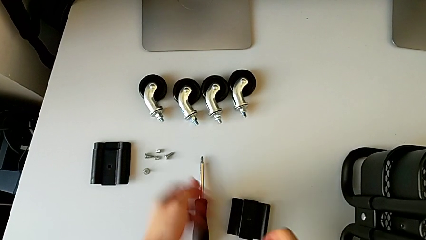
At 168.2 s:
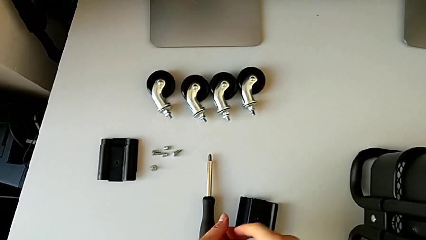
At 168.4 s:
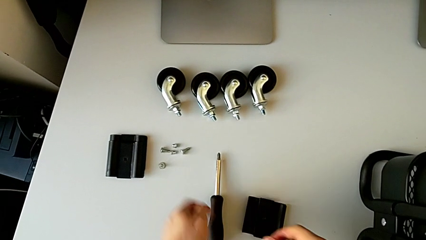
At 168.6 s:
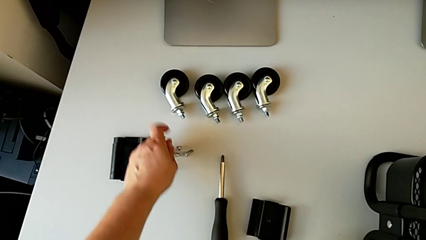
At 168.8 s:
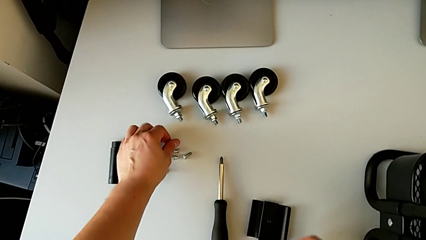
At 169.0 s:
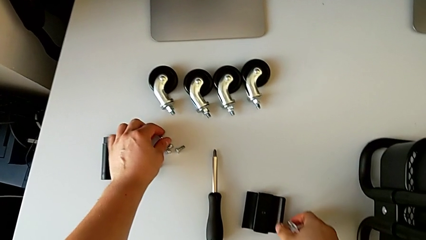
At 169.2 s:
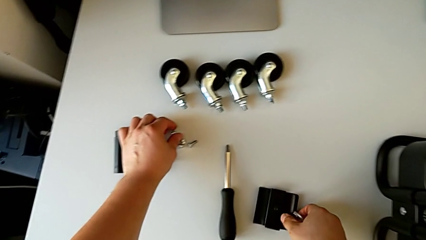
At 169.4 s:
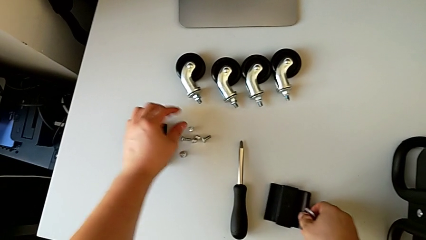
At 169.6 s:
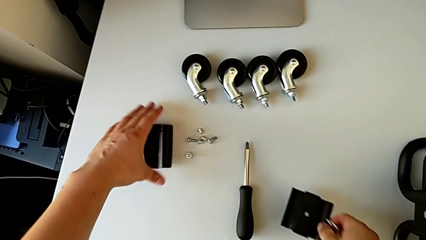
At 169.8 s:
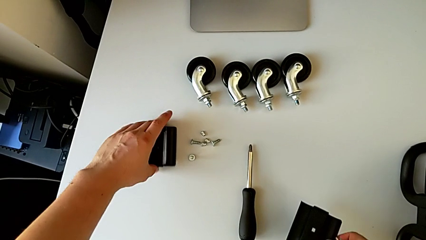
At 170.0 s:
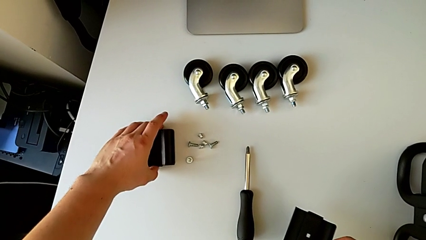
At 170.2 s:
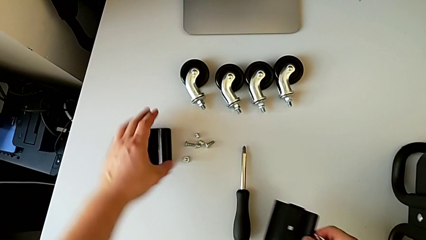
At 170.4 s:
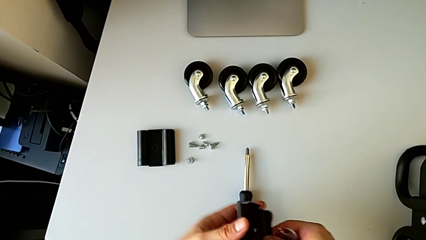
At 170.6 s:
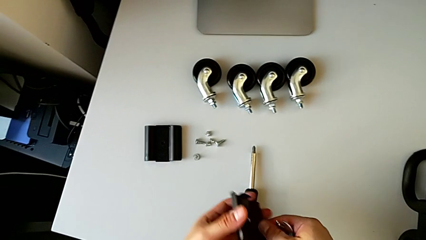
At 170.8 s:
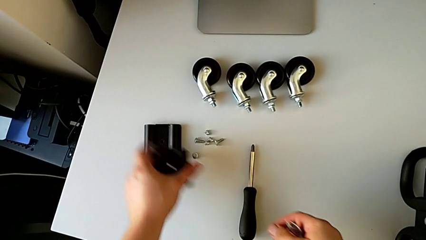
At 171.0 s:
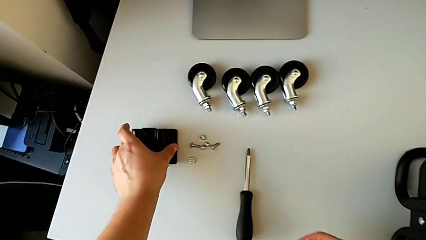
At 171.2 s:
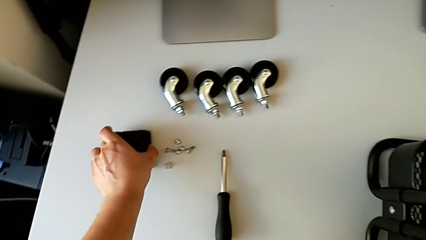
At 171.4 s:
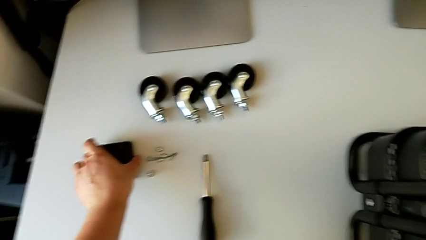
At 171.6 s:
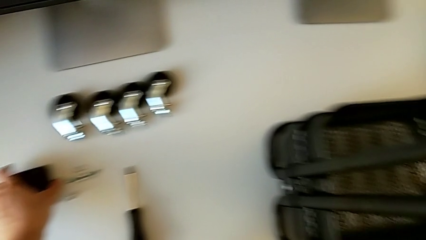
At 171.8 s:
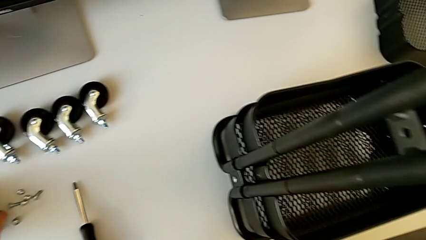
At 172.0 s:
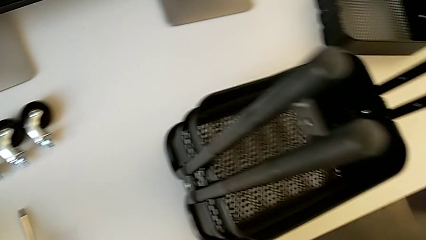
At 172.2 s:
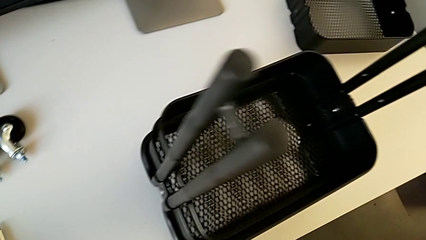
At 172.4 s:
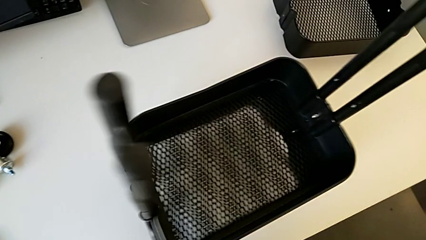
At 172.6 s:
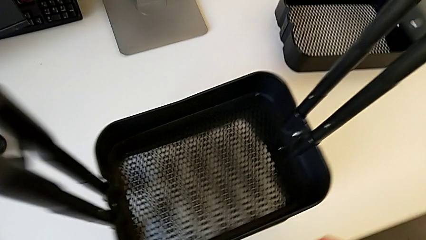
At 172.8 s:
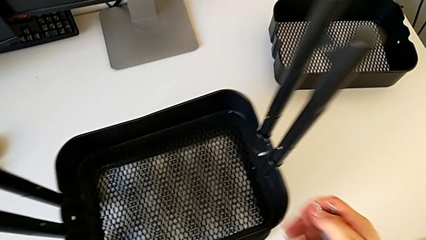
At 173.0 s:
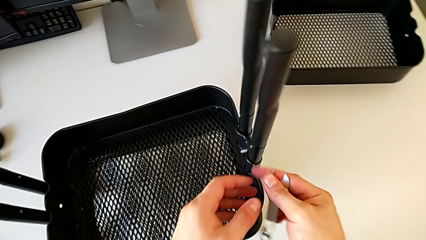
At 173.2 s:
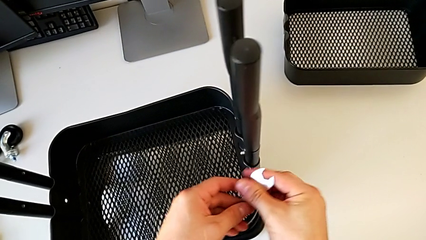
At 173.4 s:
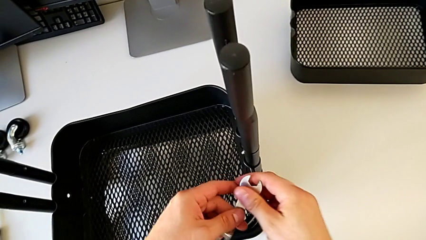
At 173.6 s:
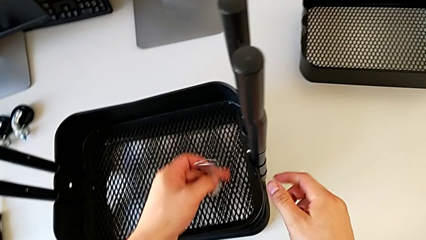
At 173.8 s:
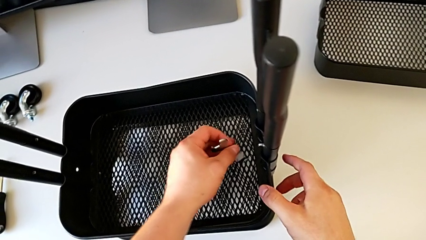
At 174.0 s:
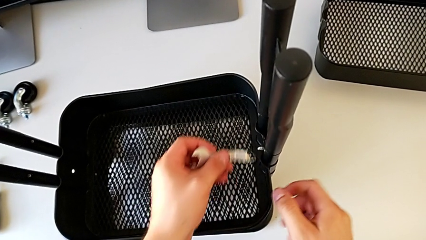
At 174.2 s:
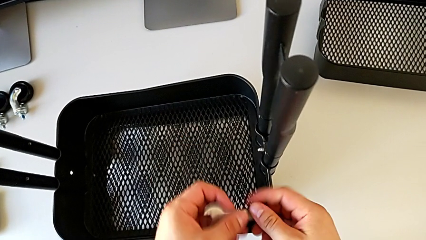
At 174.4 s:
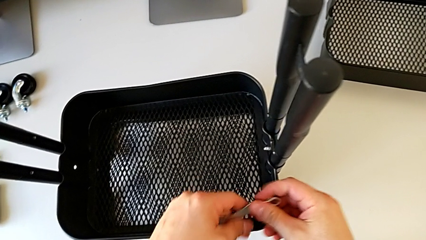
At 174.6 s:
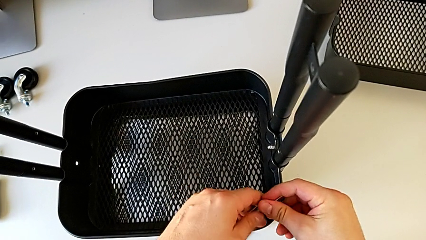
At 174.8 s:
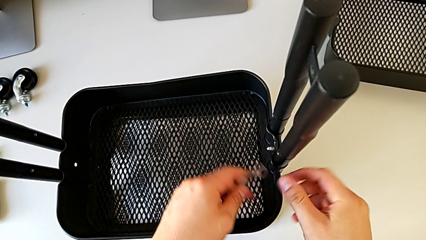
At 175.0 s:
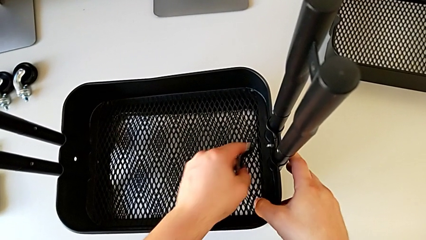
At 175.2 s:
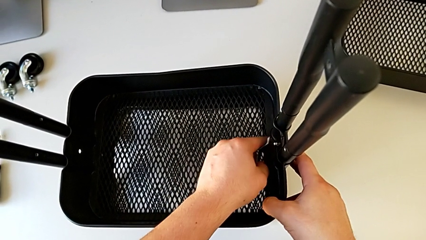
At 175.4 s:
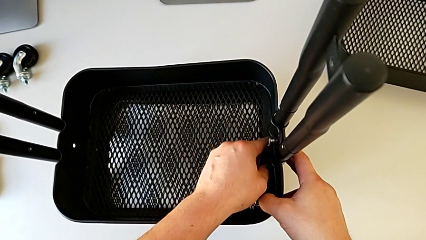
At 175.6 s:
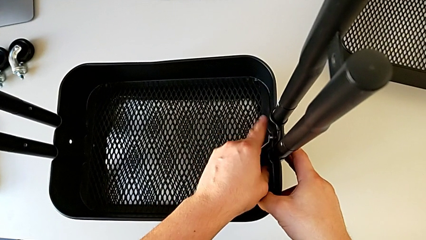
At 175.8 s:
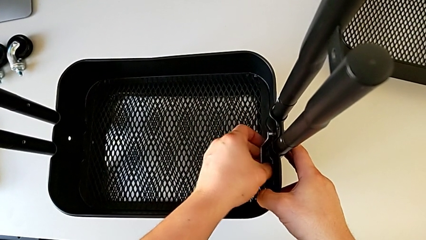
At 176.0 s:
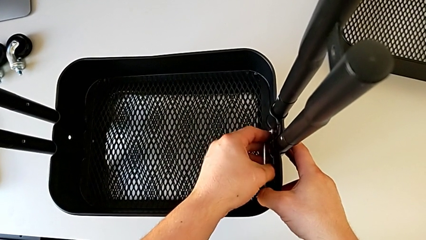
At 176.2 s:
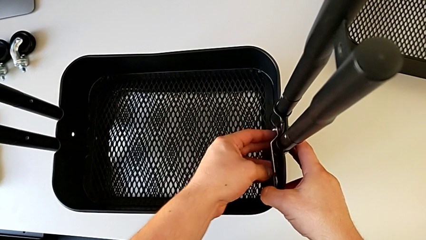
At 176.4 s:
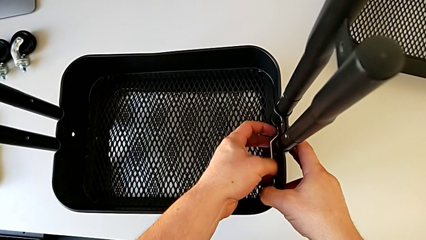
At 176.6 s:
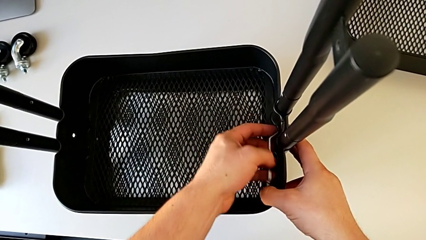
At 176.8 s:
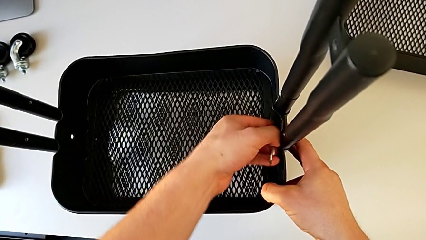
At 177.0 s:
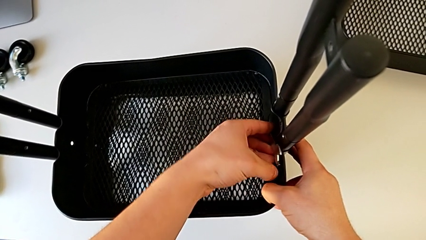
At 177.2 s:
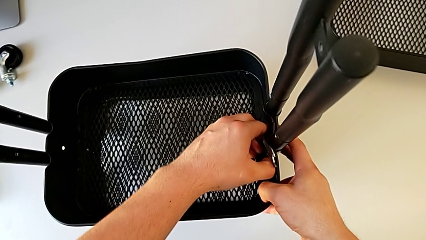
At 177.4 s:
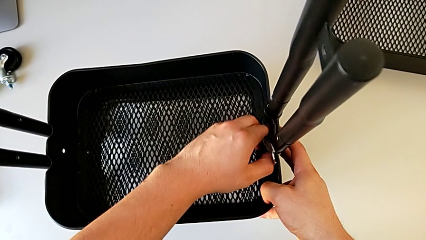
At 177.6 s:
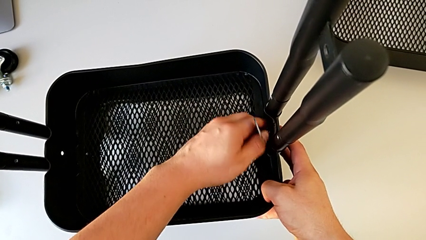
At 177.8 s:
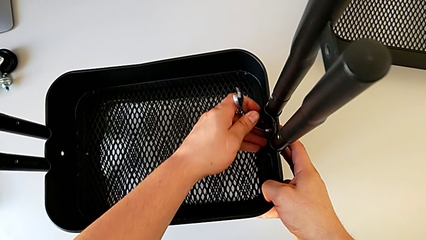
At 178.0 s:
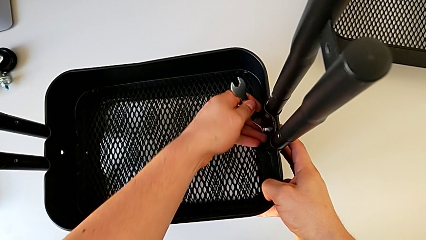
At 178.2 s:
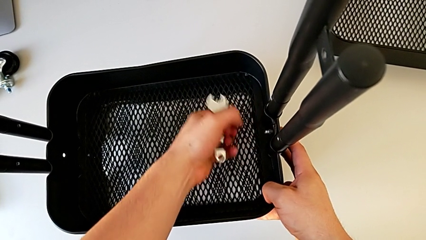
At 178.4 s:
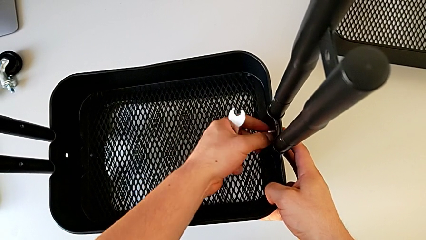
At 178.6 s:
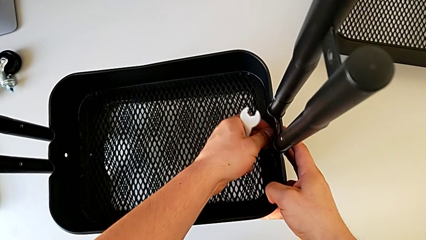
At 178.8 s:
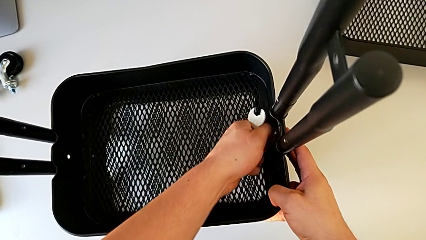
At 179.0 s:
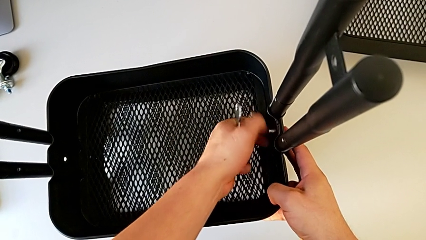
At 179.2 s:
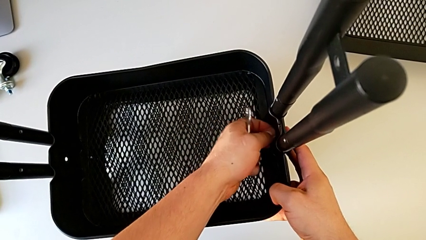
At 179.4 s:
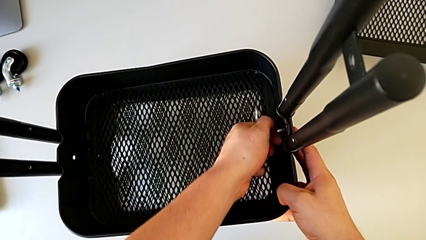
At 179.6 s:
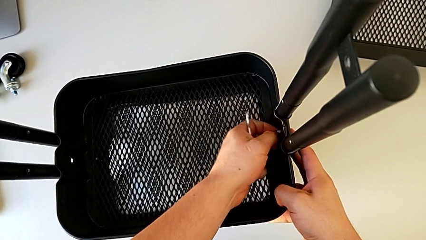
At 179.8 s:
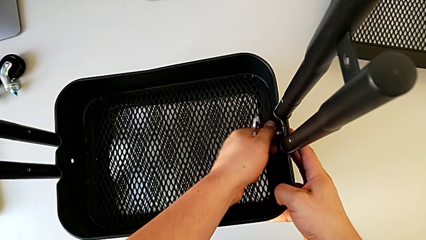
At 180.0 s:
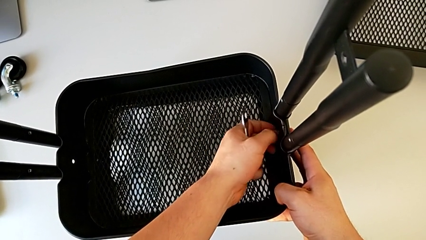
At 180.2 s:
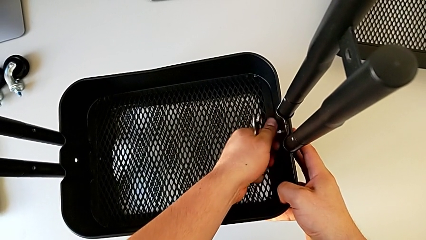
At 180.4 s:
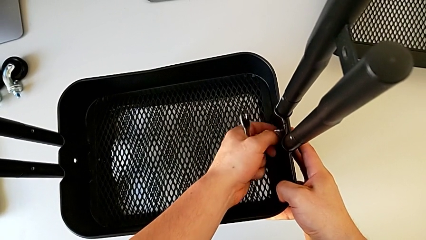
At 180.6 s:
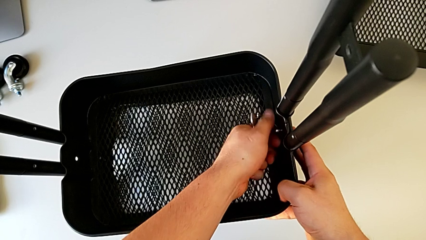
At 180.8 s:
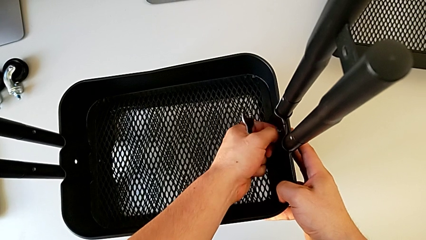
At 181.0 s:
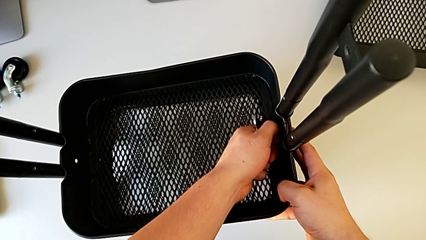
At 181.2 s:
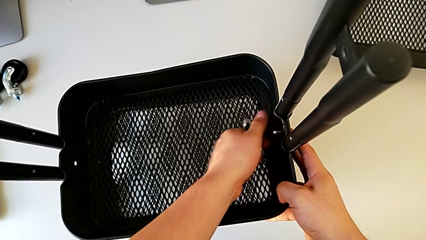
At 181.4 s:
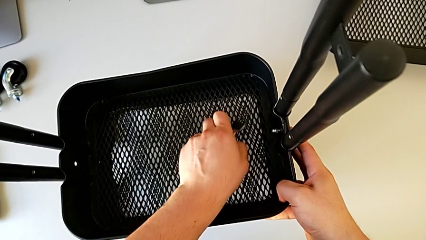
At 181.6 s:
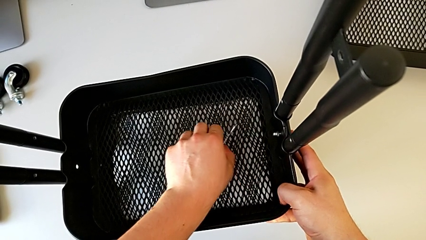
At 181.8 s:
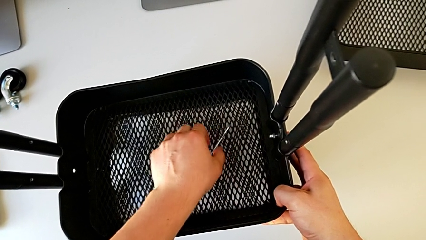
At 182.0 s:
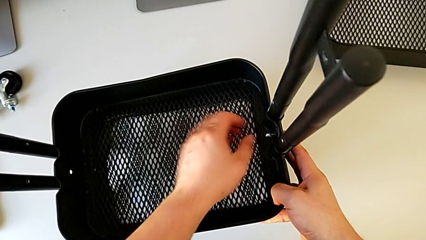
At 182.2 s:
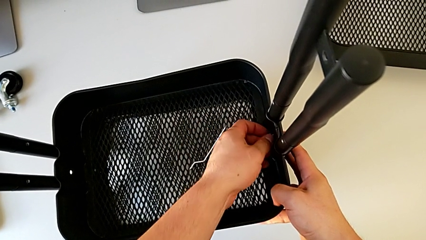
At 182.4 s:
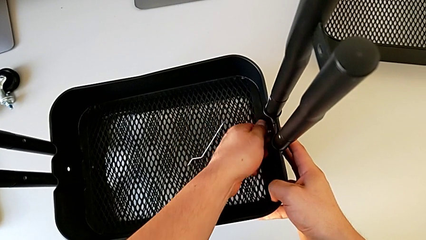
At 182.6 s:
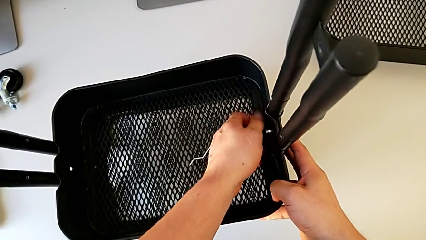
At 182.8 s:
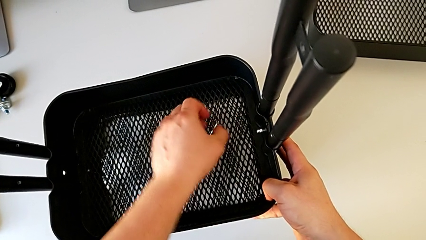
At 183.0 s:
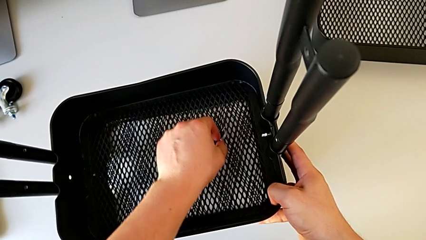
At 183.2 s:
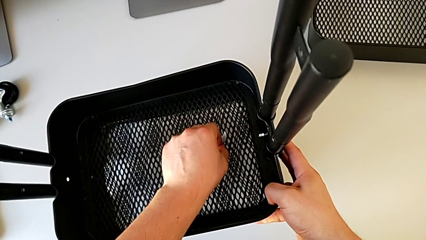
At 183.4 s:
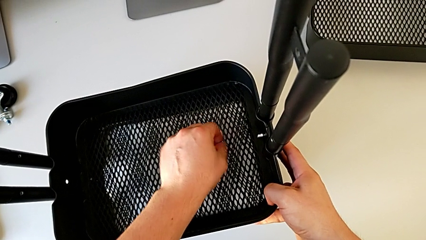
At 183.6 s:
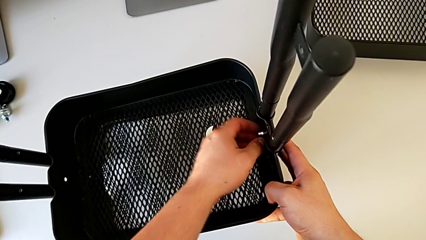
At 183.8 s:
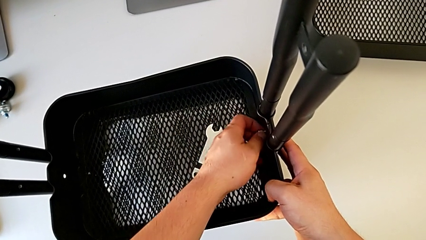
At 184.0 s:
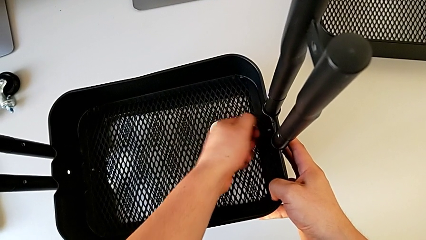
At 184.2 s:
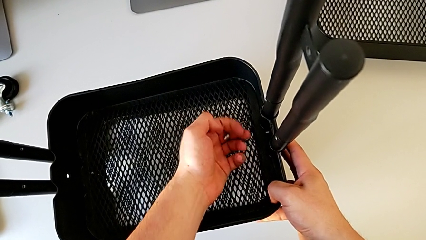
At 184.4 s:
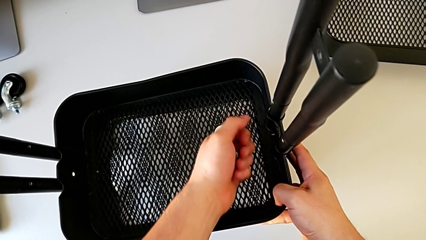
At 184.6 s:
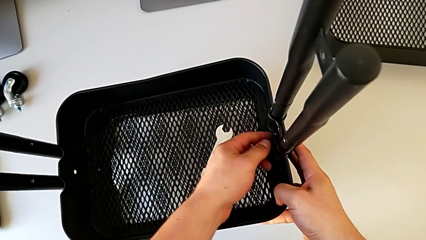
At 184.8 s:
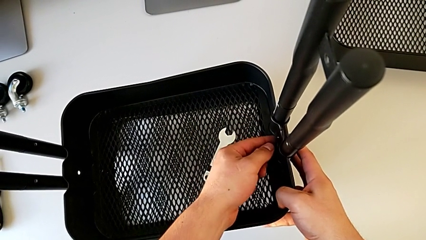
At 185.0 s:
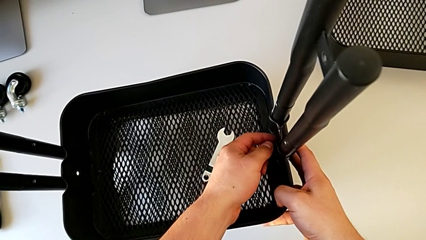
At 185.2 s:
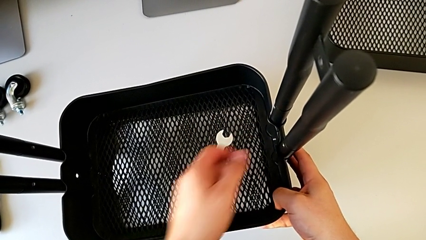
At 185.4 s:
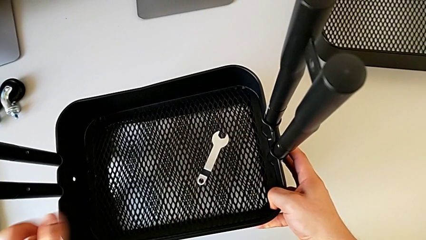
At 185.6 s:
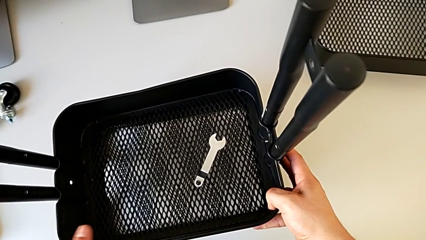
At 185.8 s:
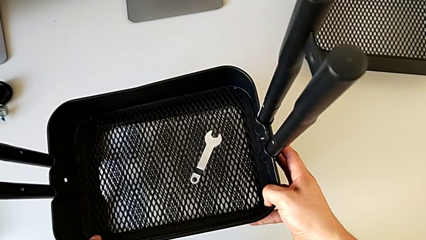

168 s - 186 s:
The camera wearer is disassembling the tray in the middle. They grab the hexagon cap nut, place it with the left hand, grab the bracket with the right hand, align it, grab it, place it, grab the hexagonal wrench, insert it, unscrew the hexagon cap nut, withdraw the hexagonal wrench, unscrew the hexagon cap nut, disassemble it and inspect the bolt.
